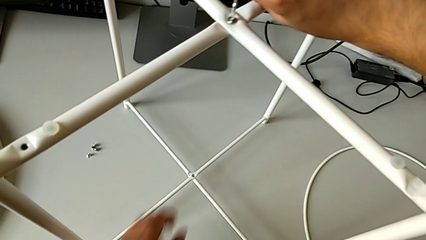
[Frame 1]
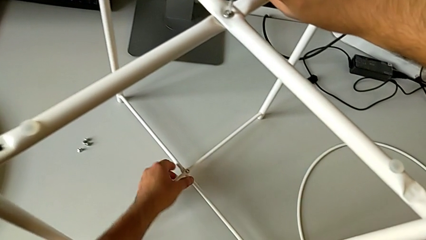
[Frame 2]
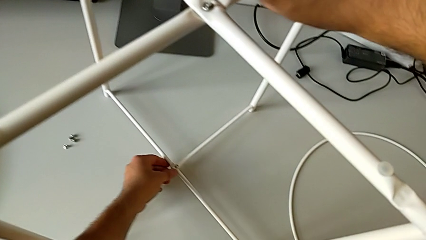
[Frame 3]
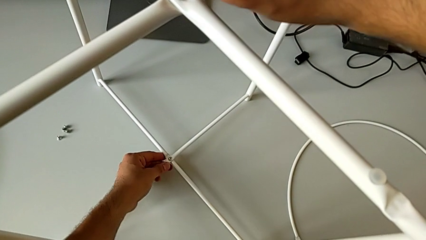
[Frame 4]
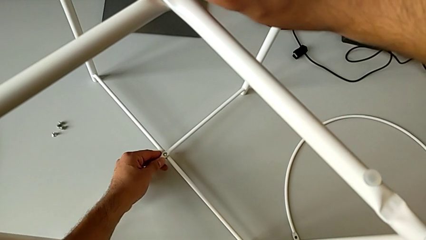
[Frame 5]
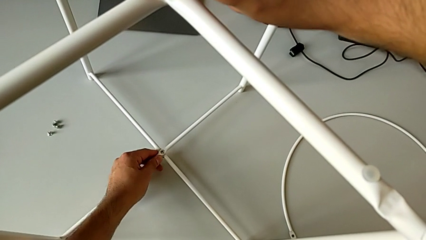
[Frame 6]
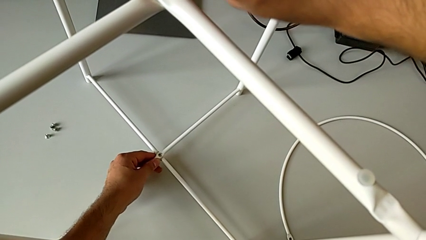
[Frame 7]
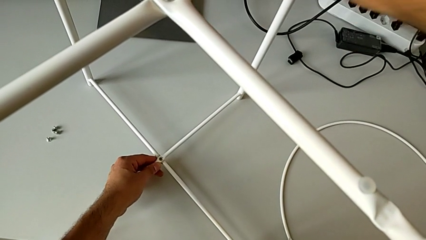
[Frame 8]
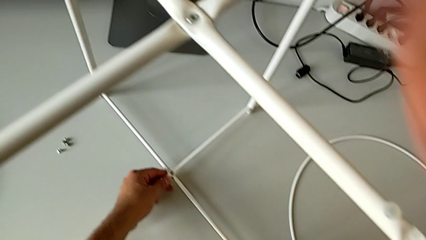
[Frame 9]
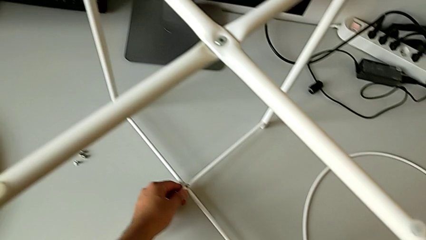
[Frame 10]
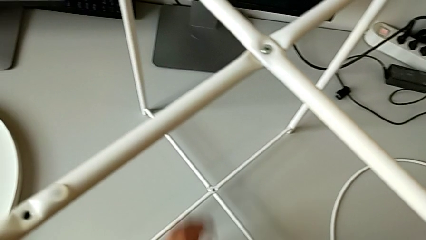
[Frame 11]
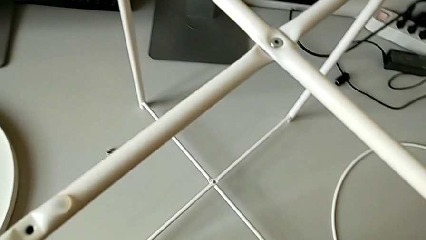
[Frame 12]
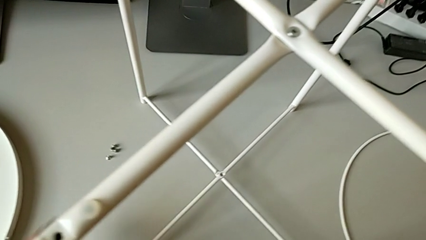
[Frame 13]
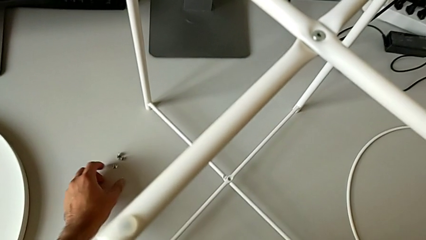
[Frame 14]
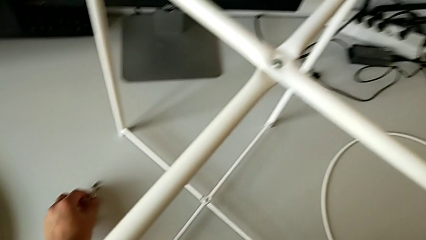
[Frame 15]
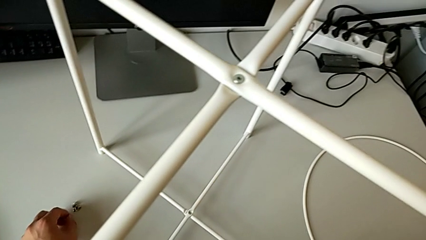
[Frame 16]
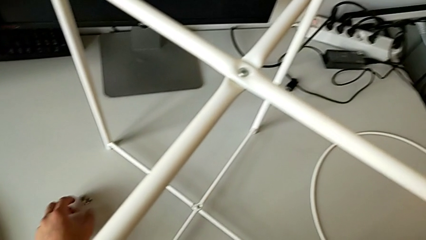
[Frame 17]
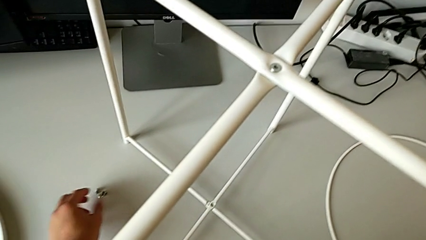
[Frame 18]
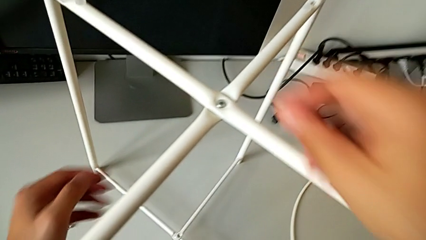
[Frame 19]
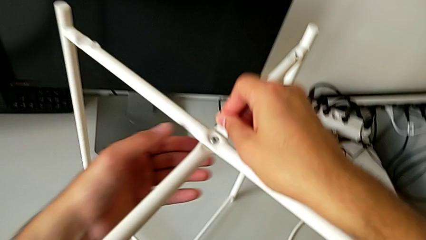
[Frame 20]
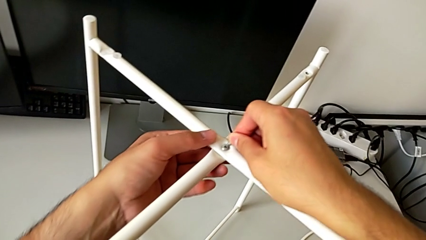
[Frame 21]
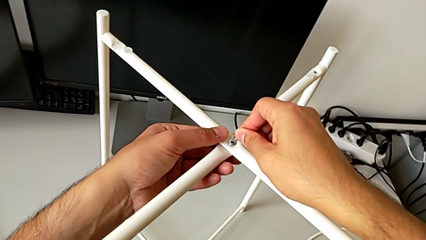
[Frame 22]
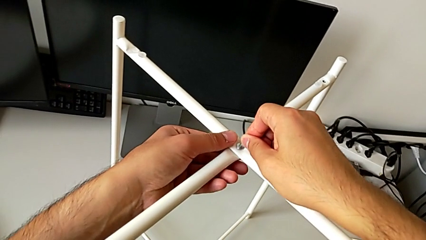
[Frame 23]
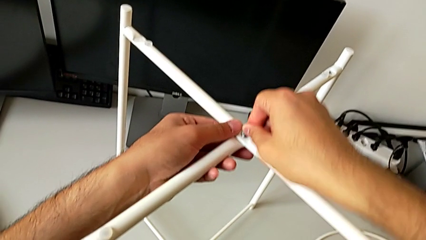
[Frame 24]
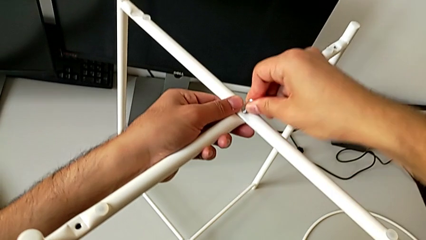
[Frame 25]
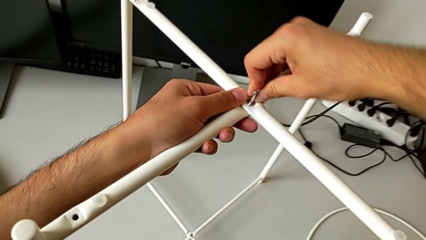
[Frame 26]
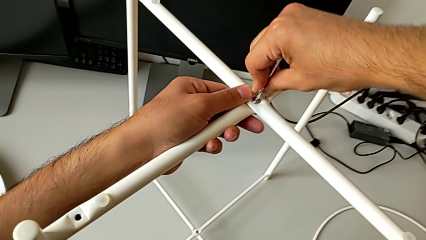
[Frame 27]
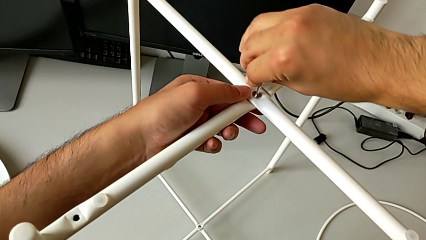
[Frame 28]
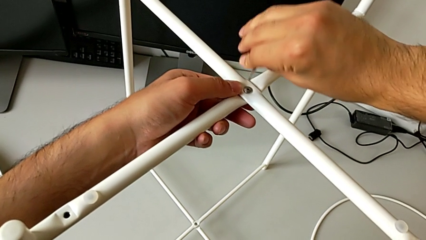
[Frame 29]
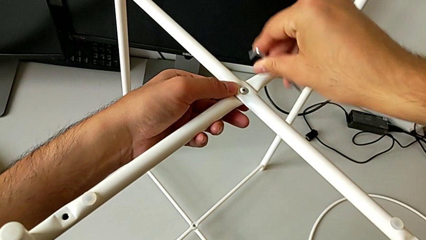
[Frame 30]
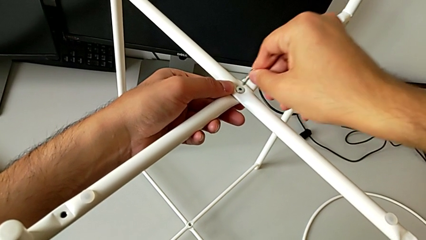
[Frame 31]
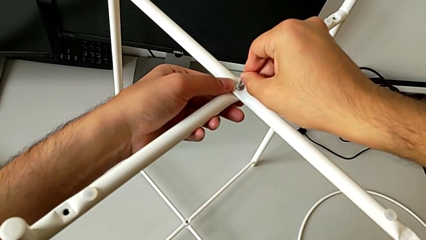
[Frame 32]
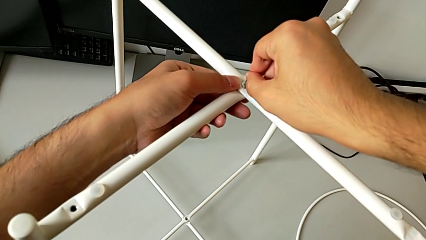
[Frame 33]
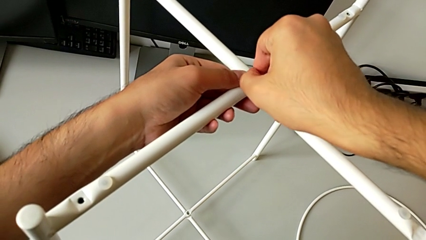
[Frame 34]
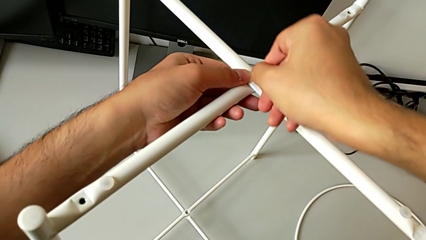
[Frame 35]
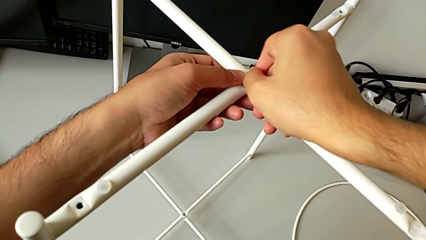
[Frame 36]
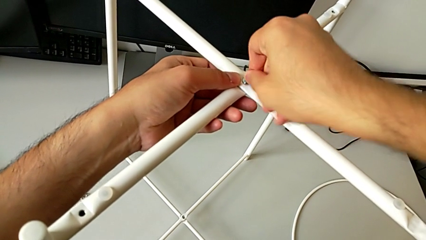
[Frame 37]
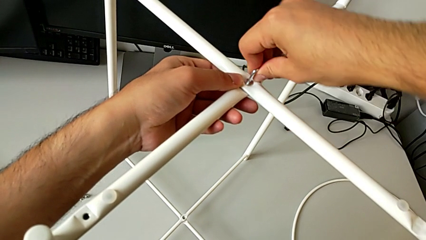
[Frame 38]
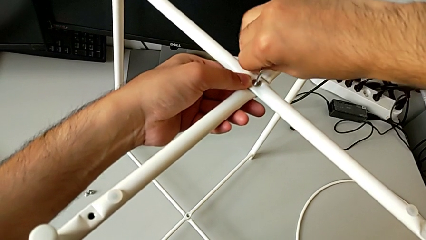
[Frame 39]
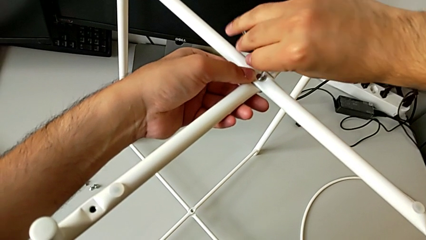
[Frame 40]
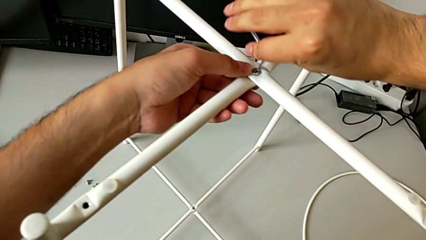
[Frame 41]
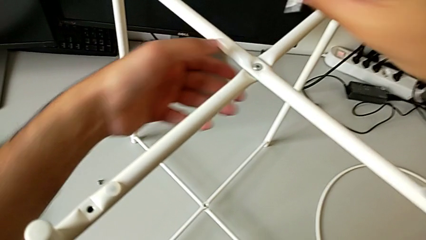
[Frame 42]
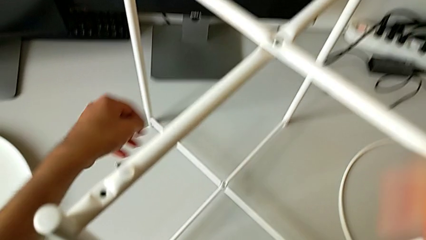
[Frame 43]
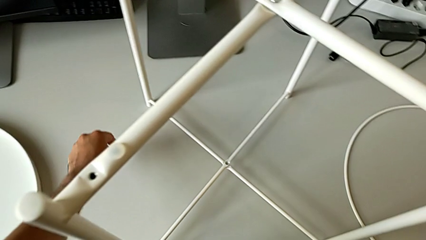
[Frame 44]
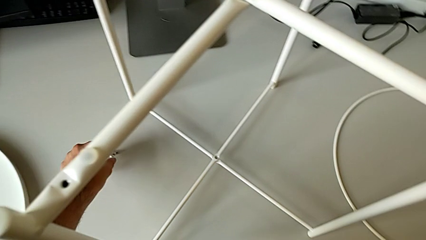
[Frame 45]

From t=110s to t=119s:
The camera wearer is screwing the top screw to join the legs. They align the leg, withdraw the Allen wrench, insert it, screw the hex socket head and withdraw the Allen wrench.

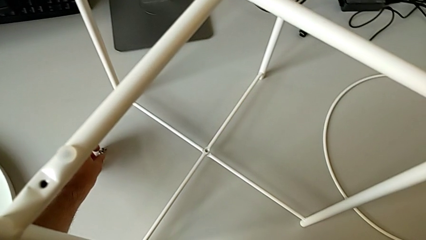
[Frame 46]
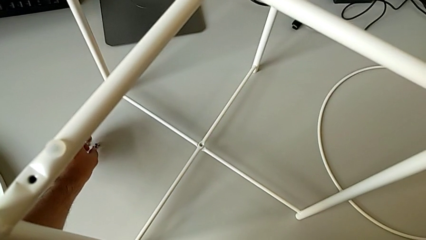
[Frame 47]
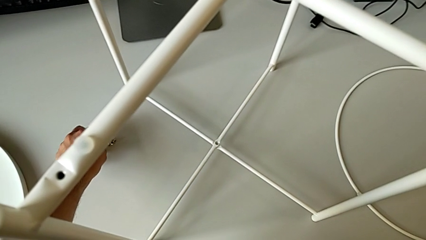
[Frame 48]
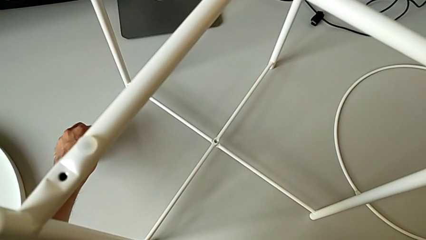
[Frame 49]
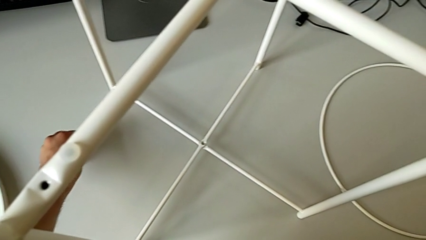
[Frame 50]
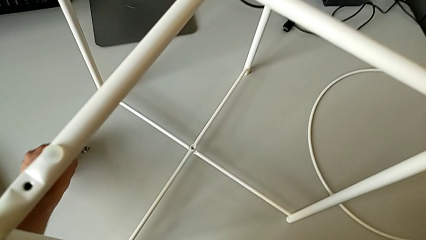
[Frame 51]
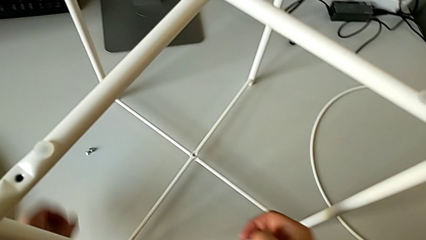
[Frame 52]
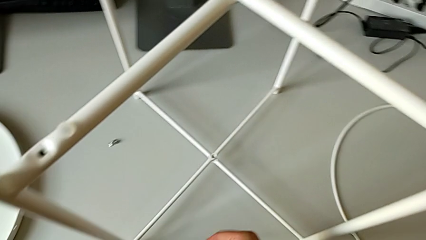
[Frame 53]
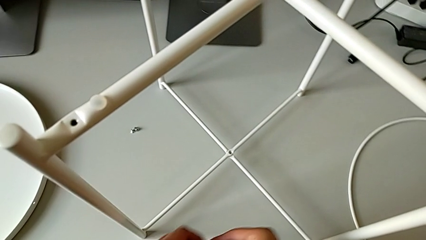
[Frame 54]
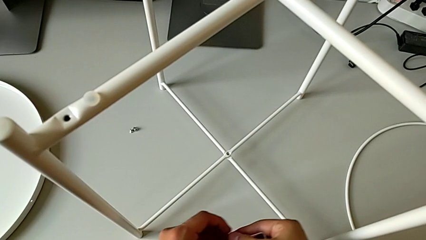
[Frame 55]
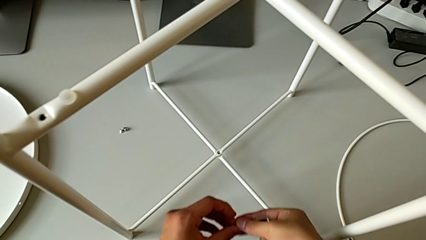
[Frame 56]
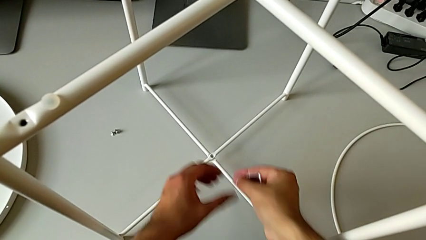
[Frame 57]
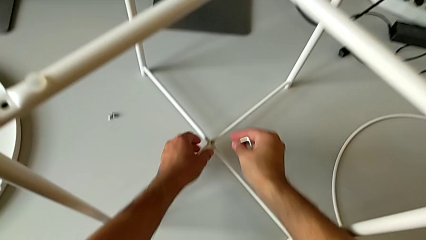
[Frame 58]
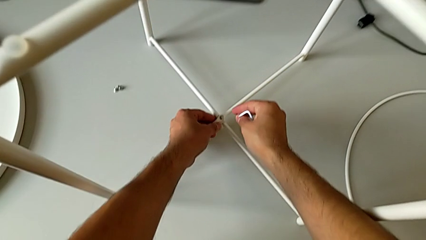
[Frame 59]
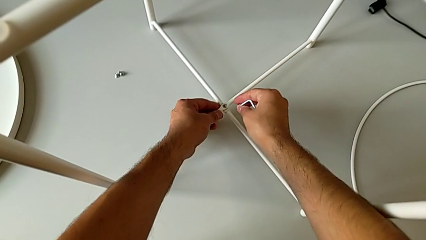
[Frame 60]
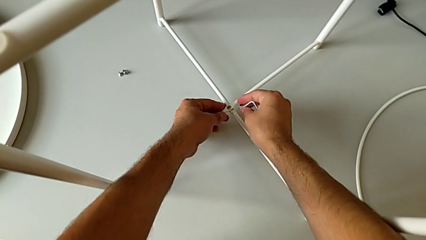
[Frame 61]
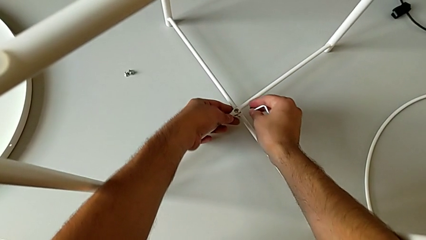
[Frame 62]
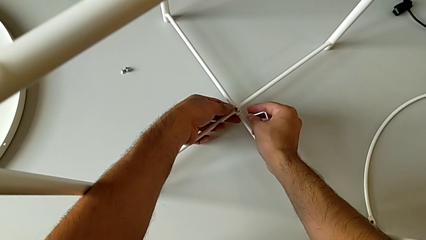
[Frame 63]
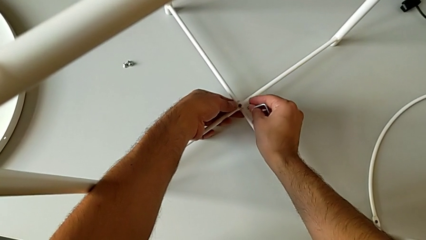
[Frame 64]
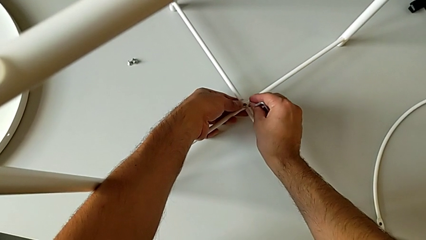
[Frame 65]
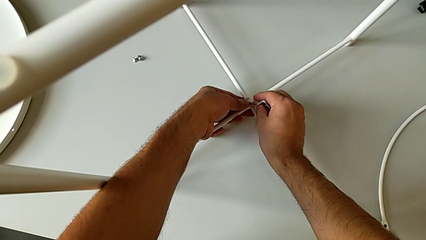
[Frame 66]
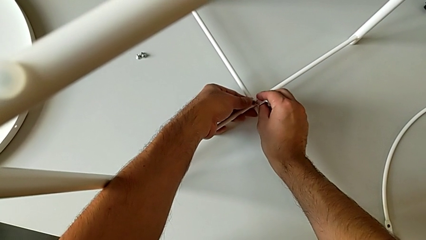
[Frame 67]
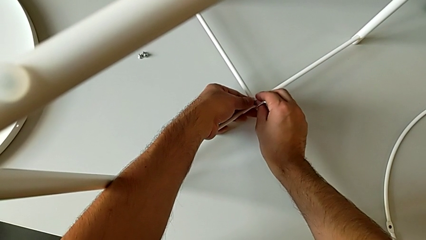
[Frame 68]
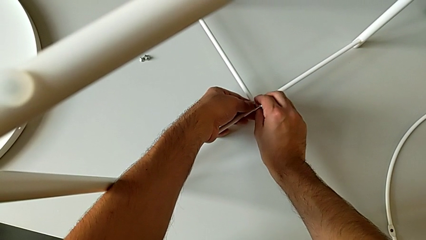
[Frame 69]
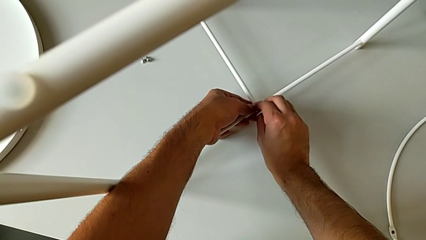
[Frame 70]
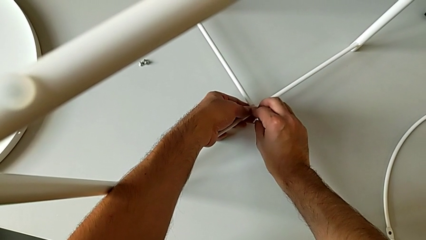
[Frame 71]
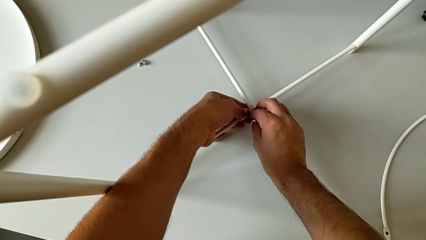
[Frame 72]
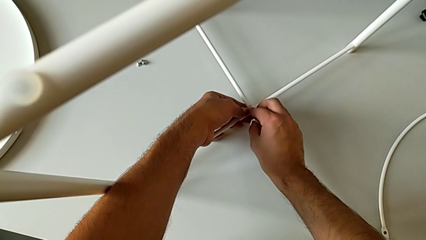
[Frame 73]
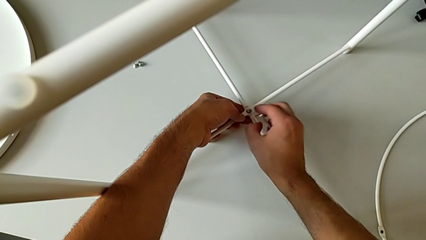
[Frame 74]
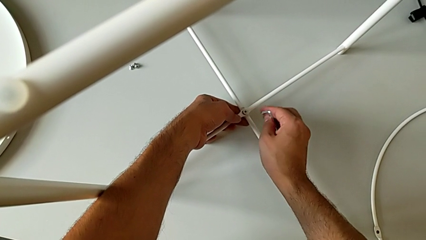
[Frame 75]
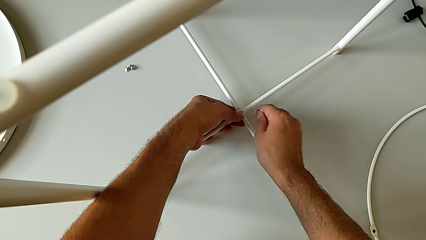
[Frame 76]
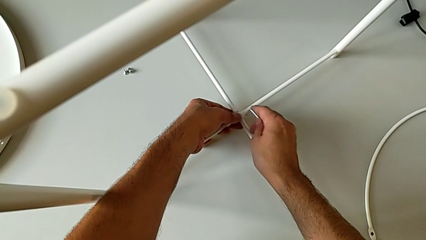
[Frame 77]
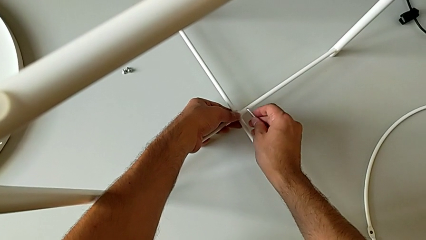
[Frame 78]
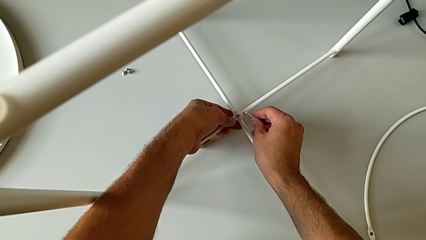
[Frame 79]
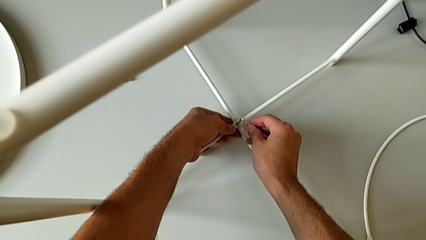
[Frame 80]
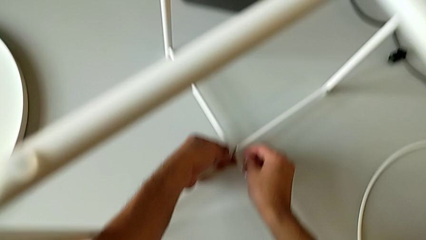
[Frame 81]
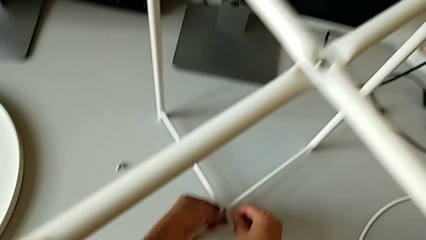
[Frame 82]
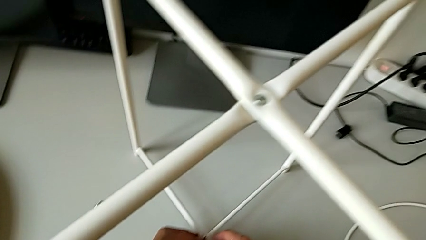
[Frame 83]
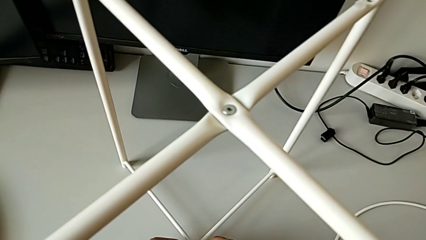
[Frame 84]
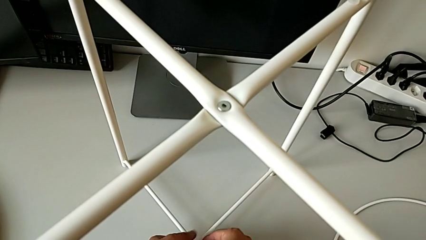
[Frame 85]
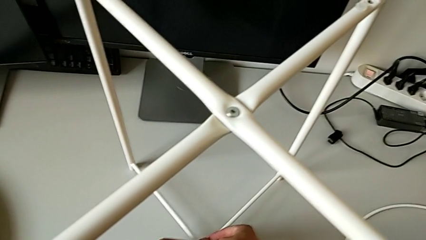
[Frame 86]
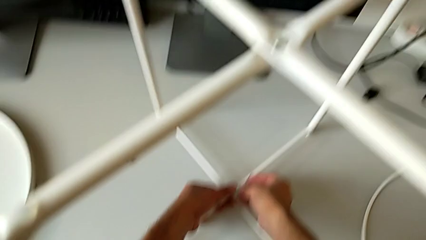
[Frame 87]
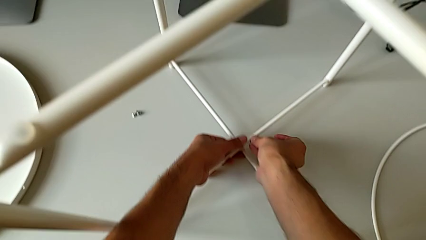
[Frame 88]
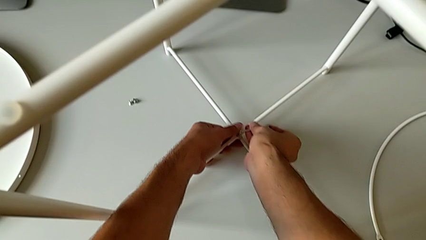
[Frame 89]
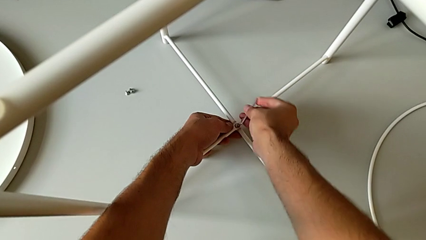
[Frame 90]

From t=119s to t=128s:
The camera wearer is screwing the bottom screw of the legs. They grab the hex socket head, align the leg, insert the hex socket head, insert the bottom Allen wrench and begin to wrongly screw the hex socket head the wrong way.
